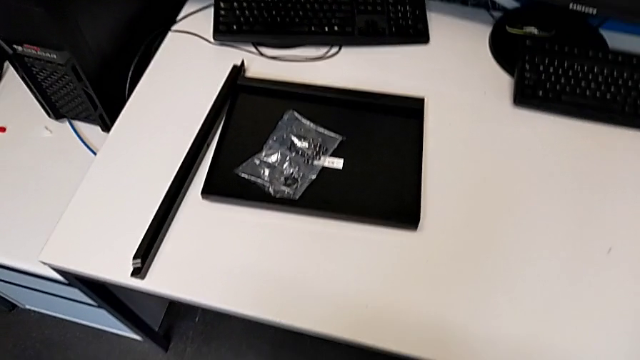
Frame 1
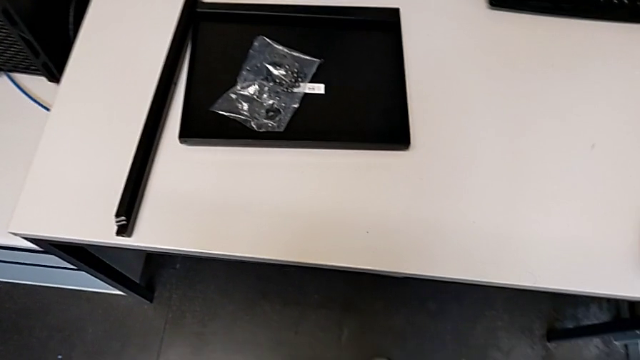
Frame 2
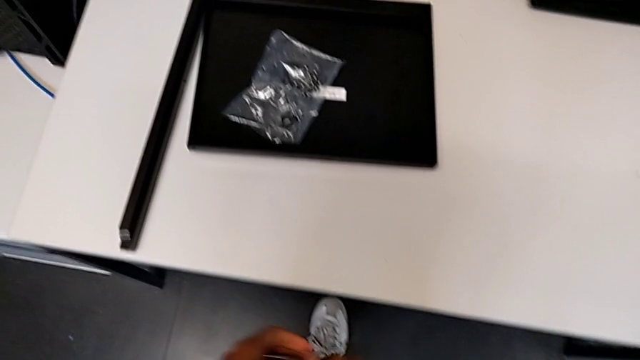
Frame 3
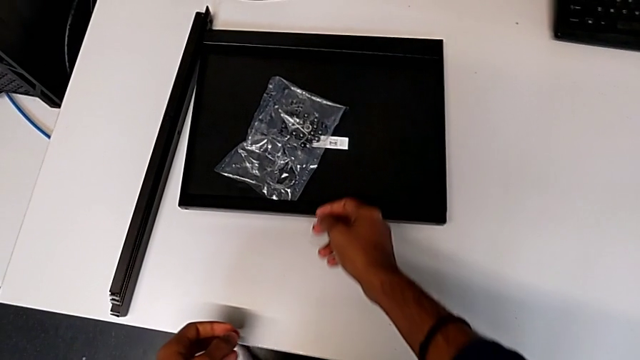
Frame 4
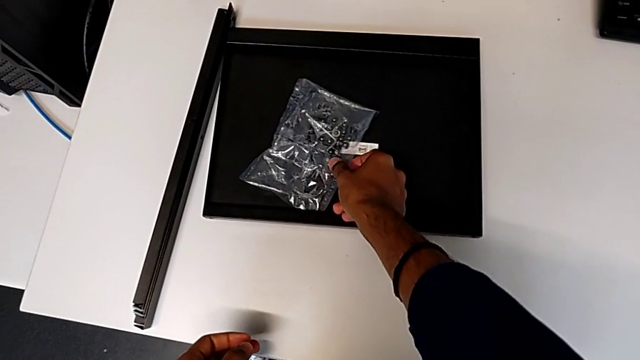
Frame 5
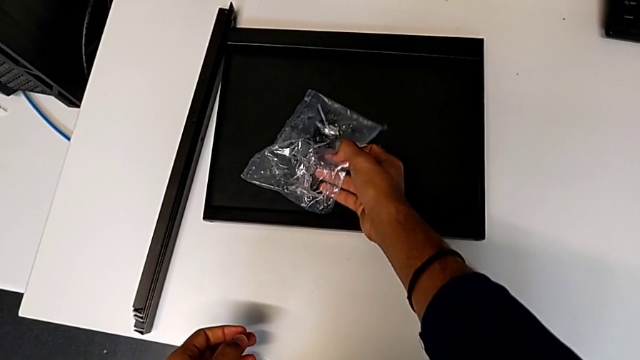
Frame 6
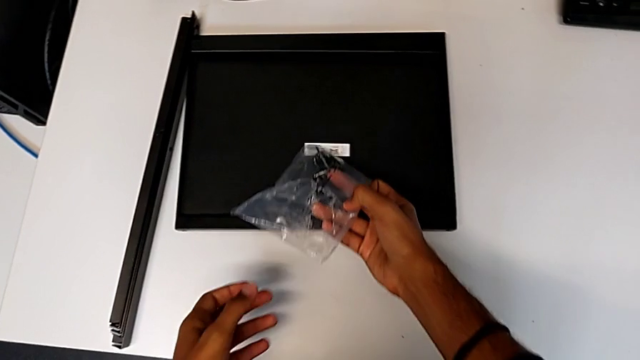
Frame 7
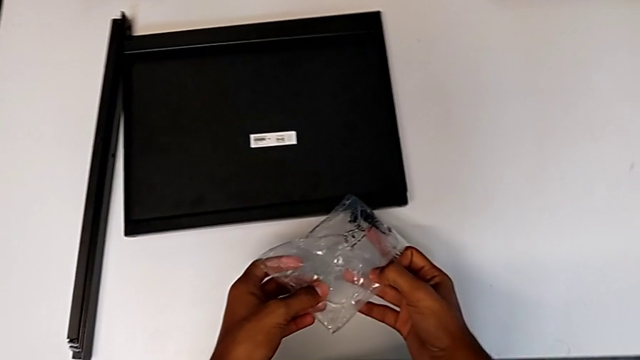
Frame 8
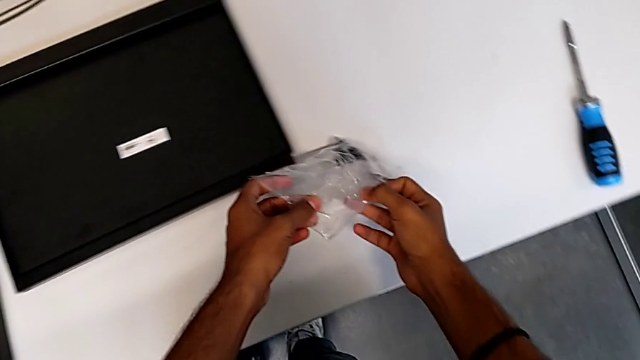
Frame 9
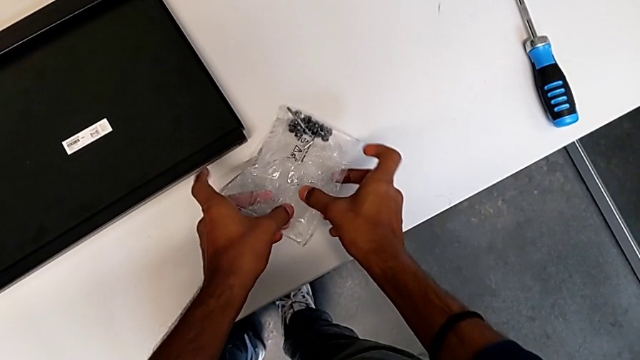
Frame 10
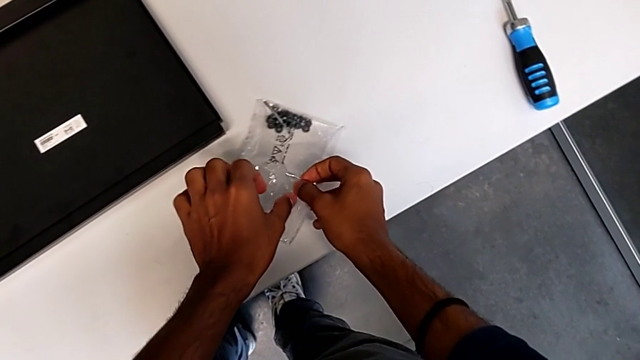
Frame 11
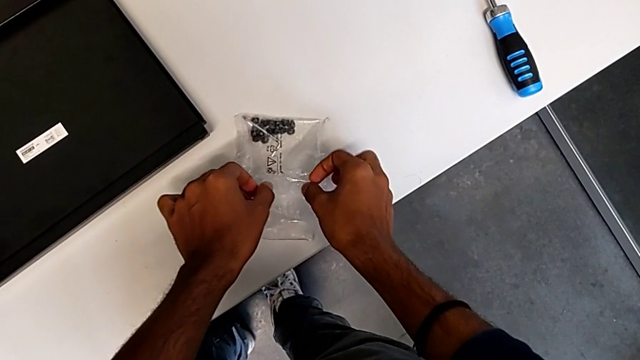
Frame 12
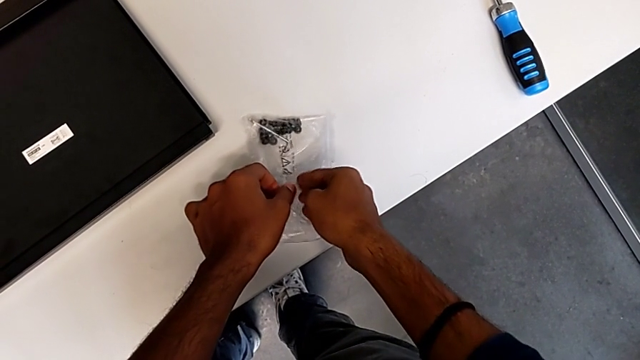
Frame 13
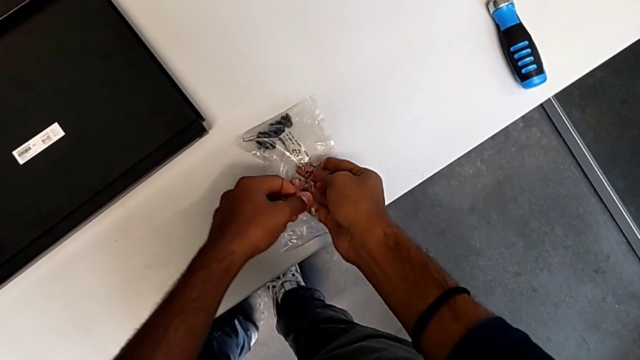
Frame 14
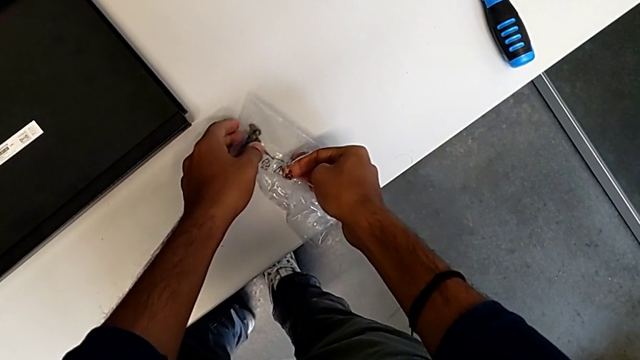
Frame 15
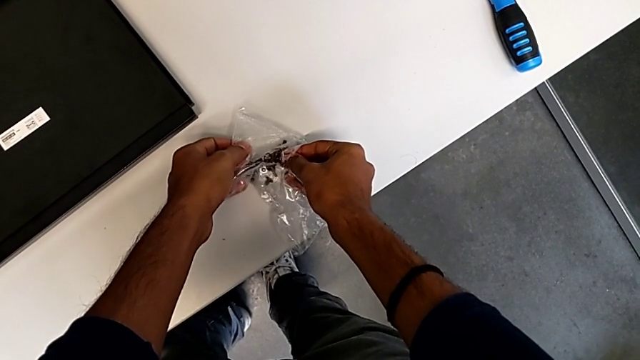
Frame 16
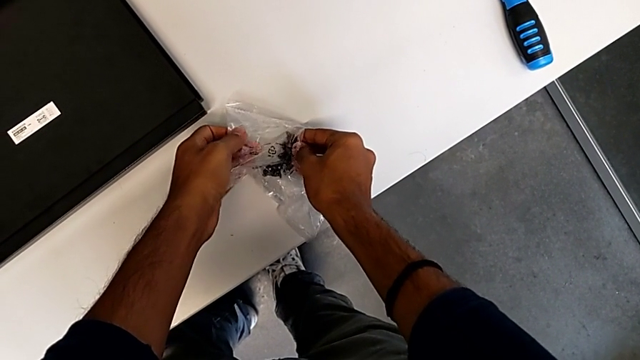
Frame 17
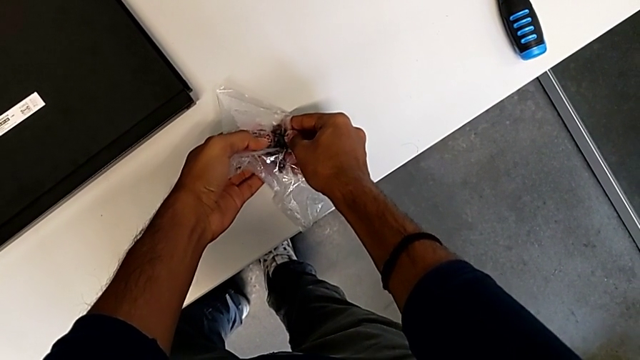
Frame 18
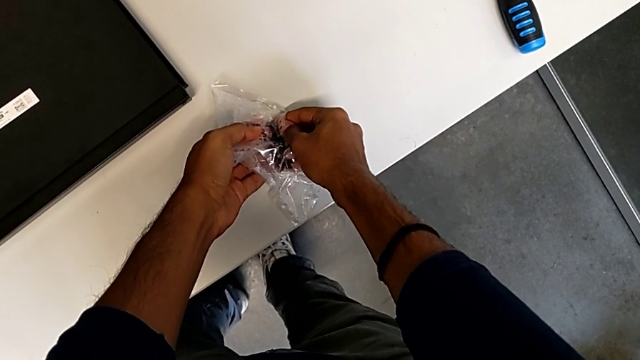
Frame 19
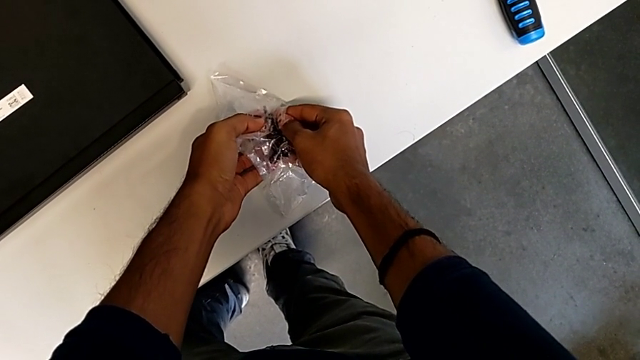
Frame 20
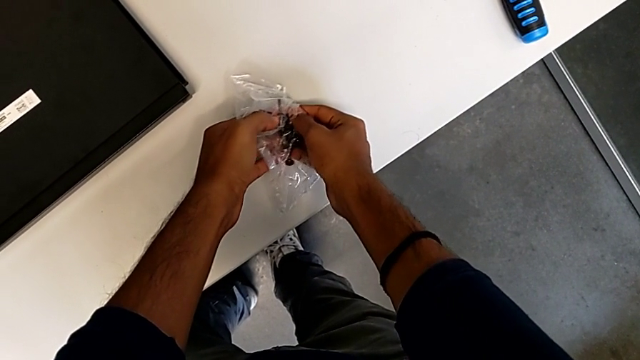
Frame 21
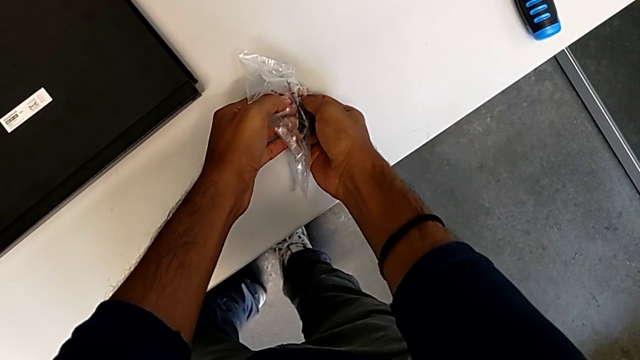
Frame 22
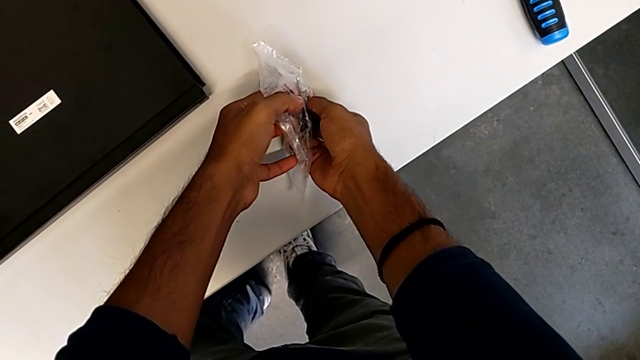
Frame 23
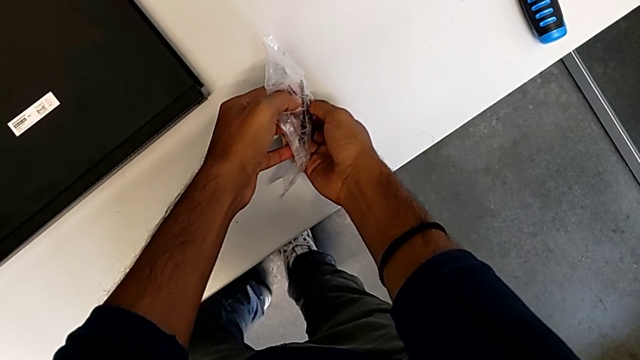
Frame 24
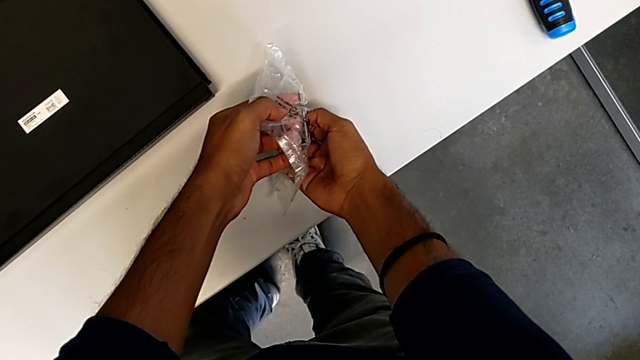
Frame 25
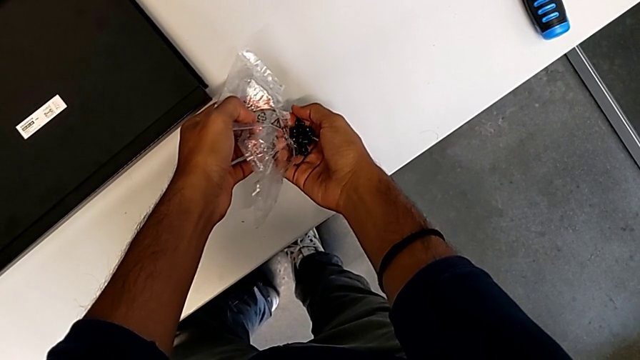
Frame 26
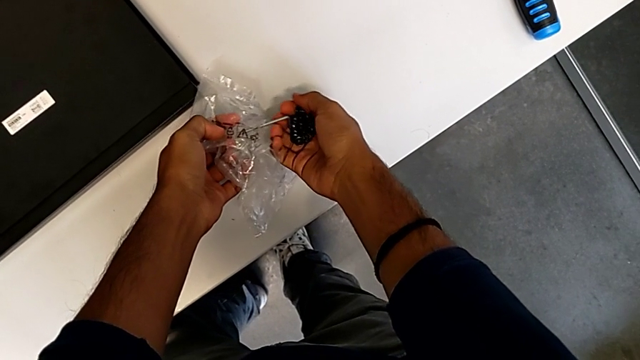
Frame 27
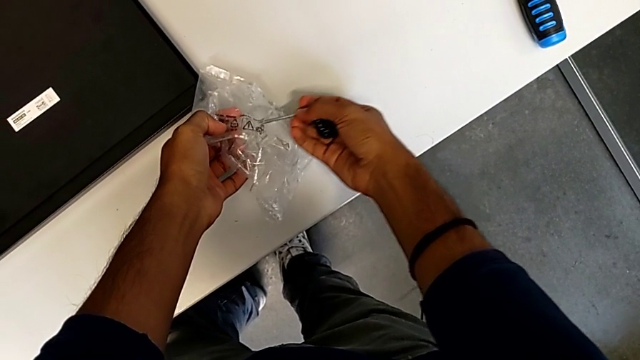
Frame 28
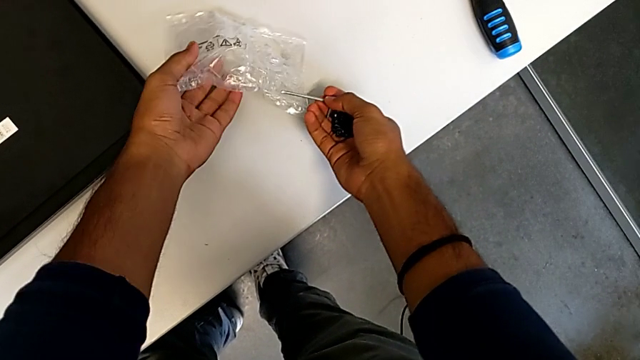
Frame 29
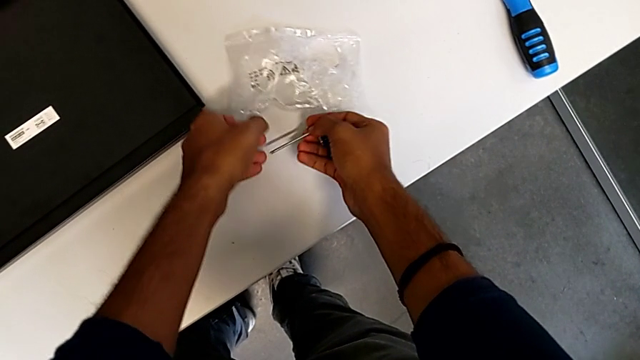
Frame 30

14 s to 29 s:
The camera wearer is inspecting the material for the assembly. They begin to grab the hex socket head.

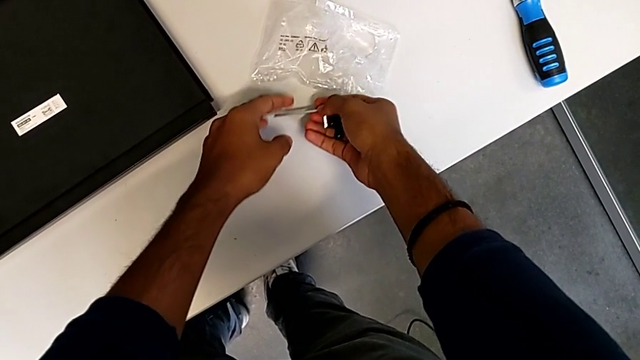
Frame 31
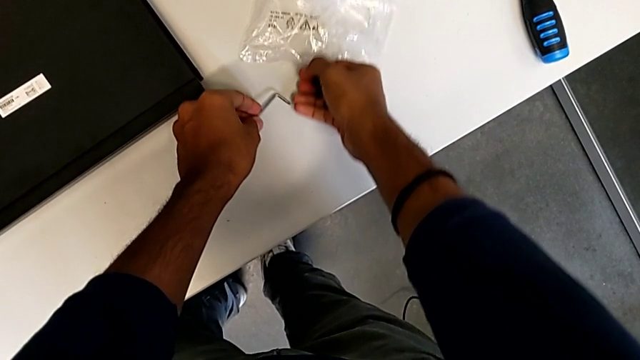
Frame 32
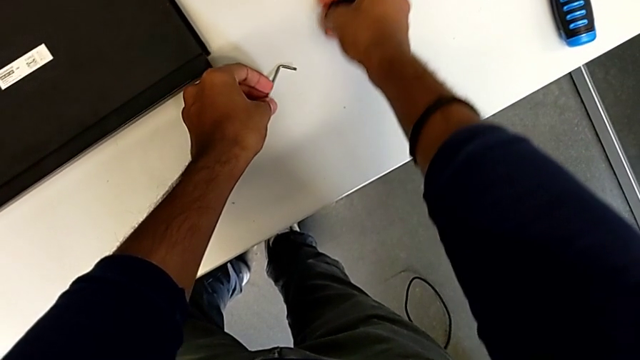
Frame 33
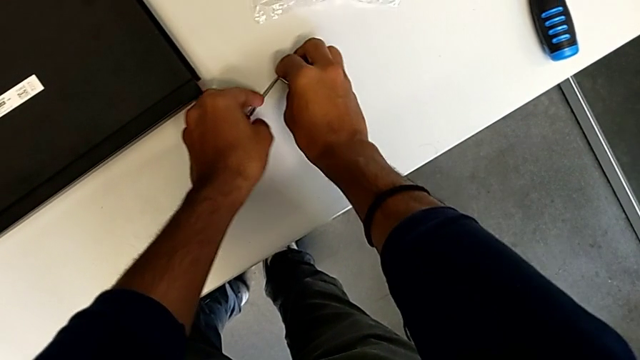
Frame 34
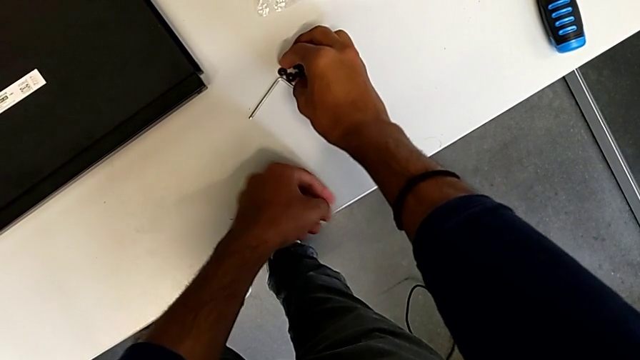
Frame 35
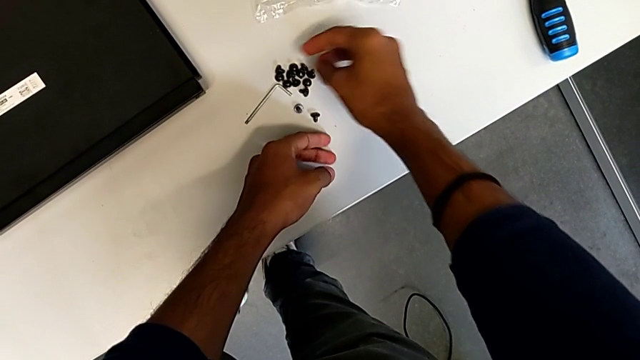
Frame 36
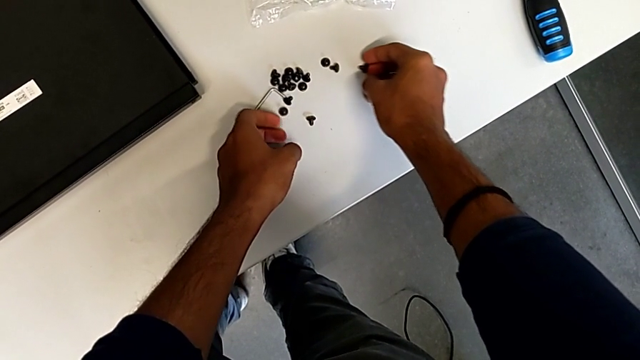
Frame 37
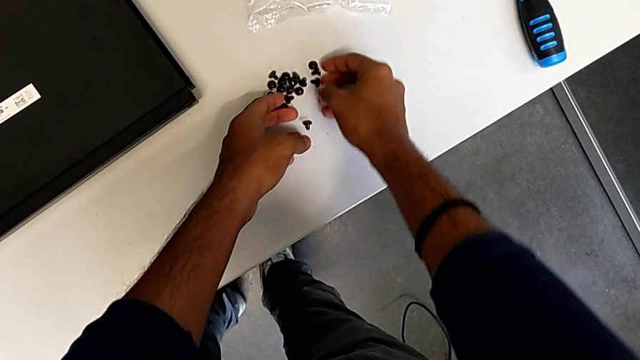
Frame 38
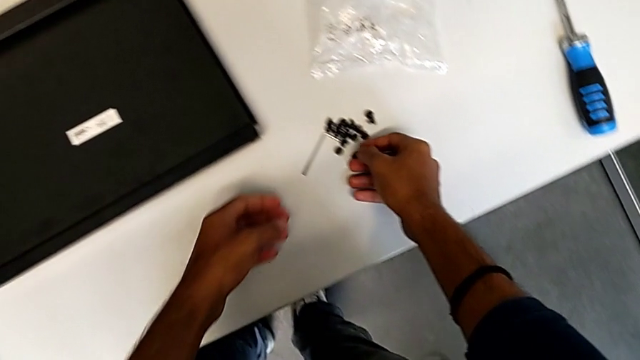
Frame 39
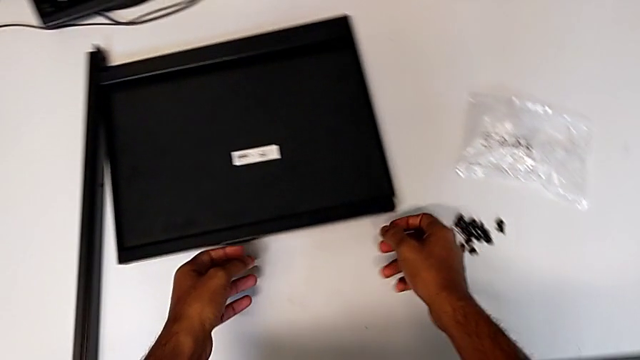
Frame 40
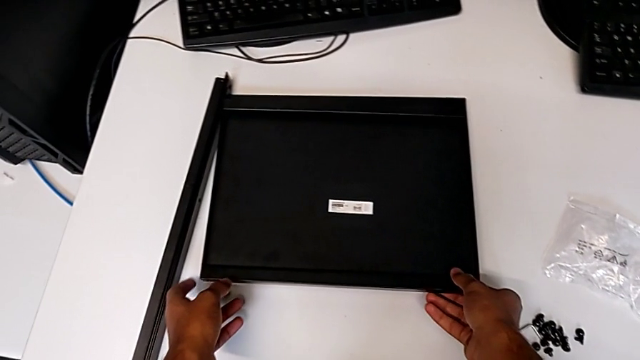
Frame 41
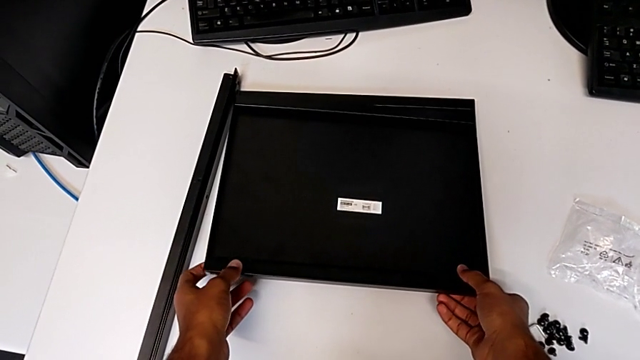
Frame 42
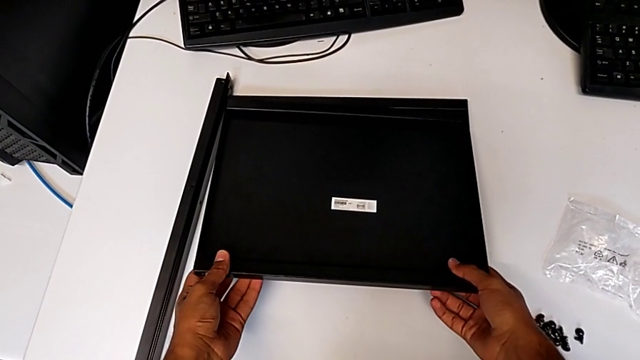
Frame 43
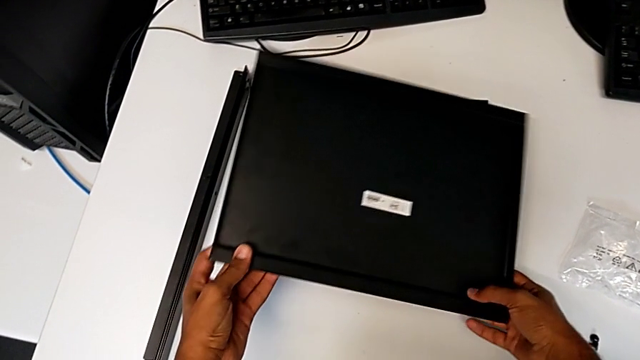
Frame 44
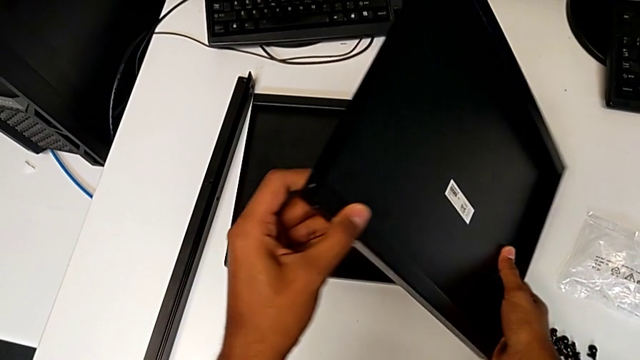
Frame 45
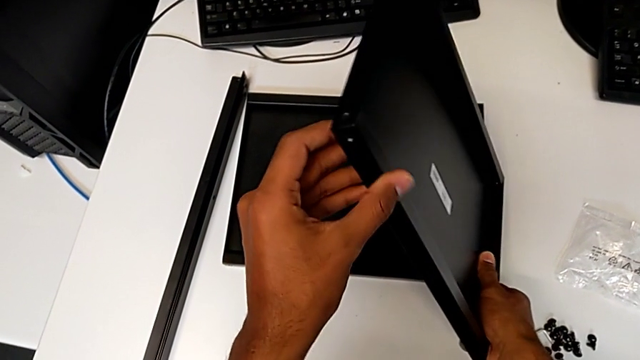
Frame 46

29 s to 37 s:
The camera wearer is inspecting the material for the assembly. They keep grabbing the hex socket head and begin to grab the tray.
